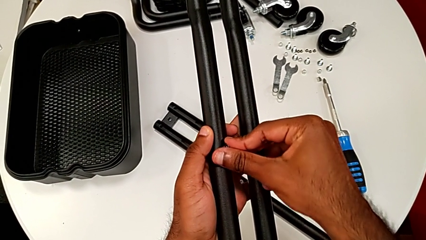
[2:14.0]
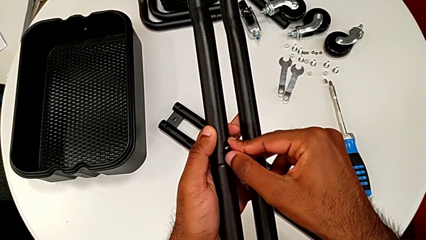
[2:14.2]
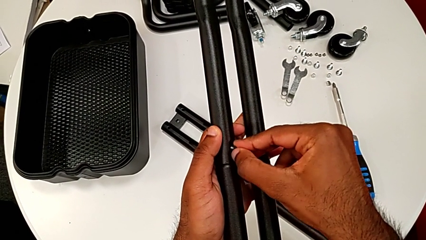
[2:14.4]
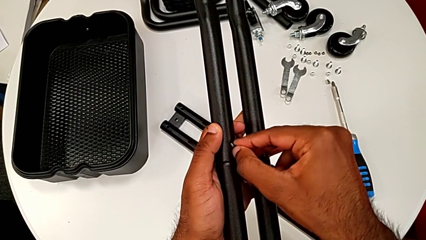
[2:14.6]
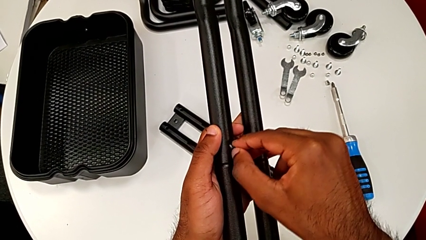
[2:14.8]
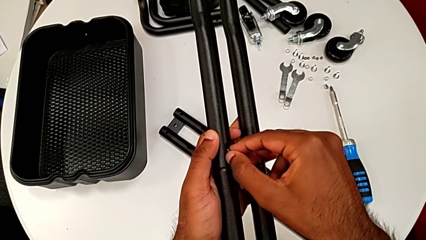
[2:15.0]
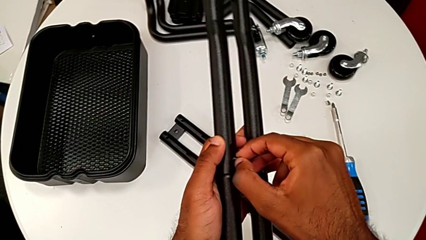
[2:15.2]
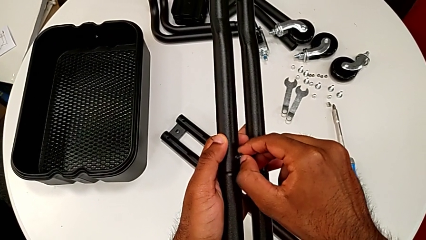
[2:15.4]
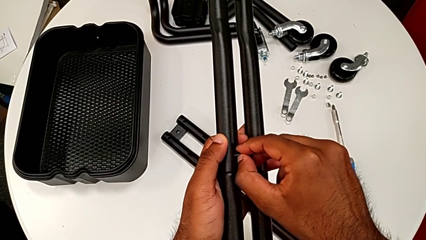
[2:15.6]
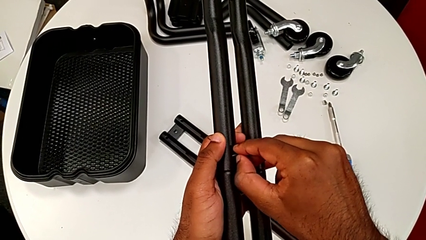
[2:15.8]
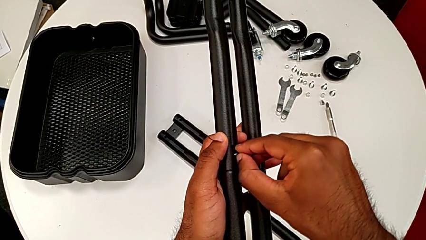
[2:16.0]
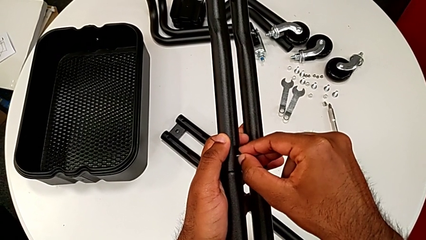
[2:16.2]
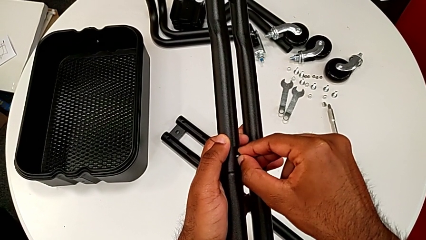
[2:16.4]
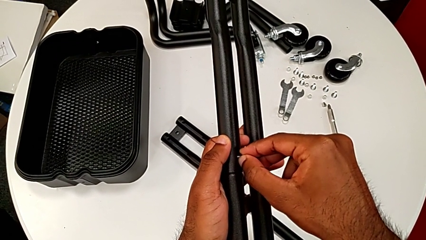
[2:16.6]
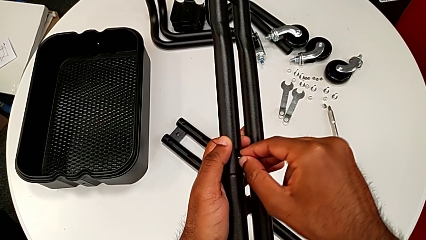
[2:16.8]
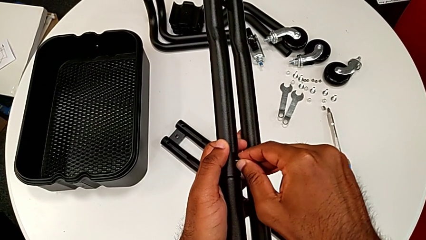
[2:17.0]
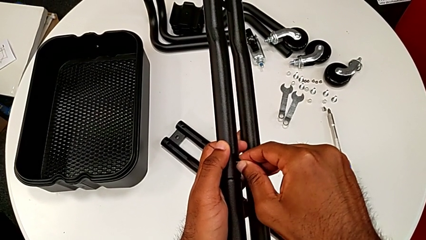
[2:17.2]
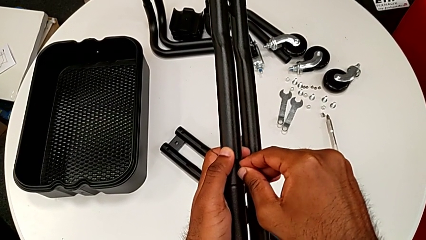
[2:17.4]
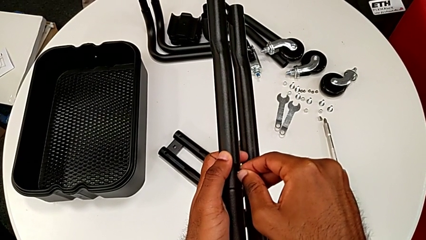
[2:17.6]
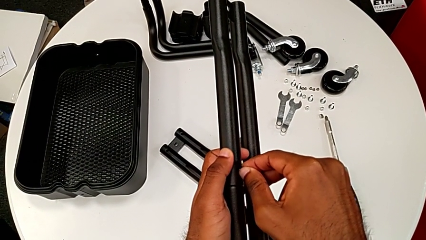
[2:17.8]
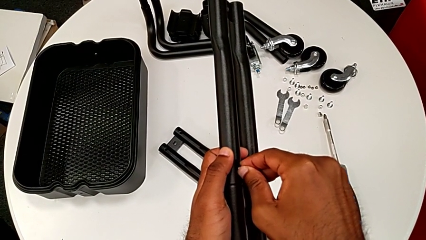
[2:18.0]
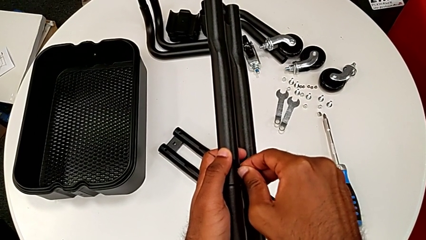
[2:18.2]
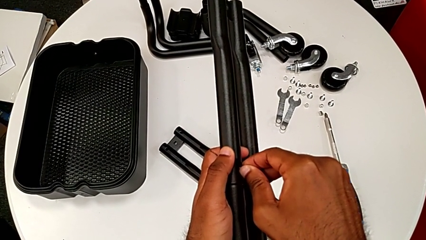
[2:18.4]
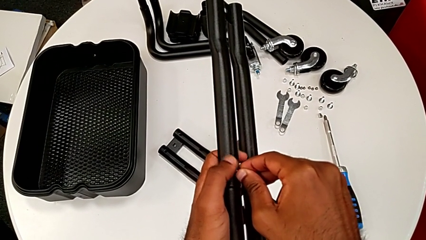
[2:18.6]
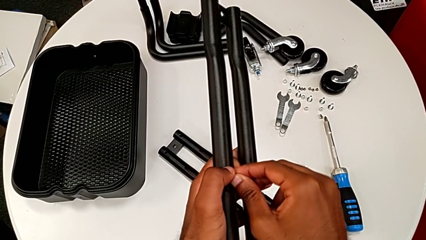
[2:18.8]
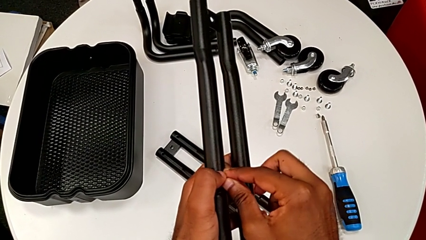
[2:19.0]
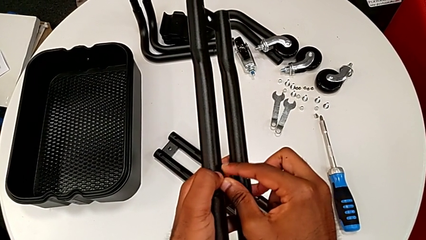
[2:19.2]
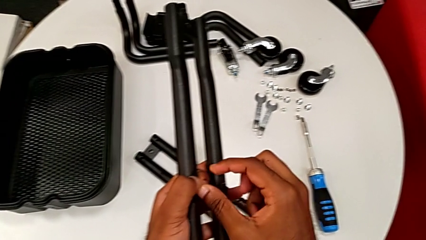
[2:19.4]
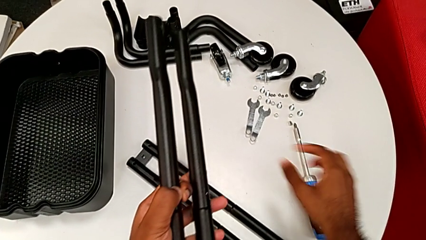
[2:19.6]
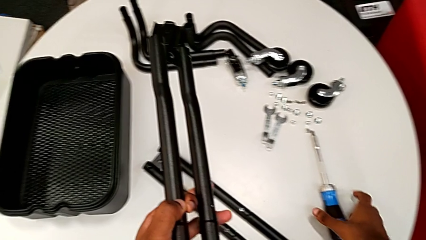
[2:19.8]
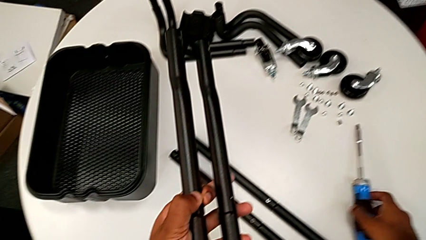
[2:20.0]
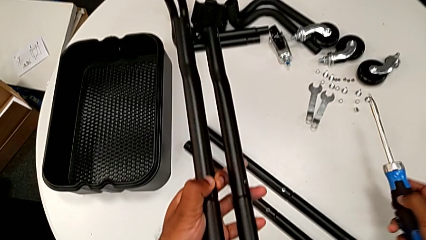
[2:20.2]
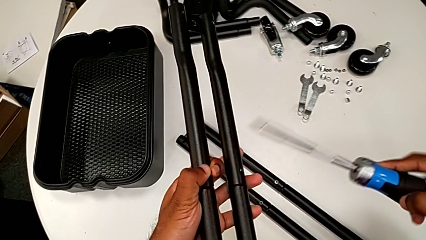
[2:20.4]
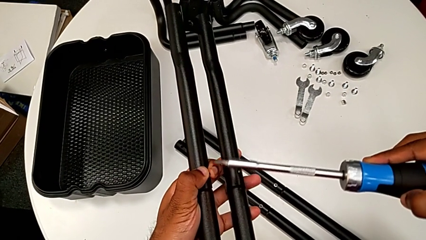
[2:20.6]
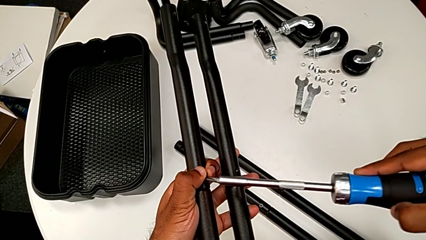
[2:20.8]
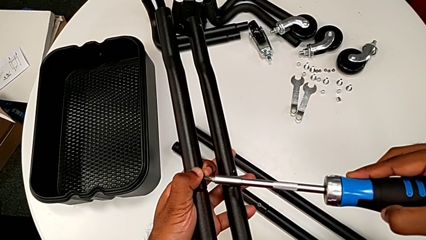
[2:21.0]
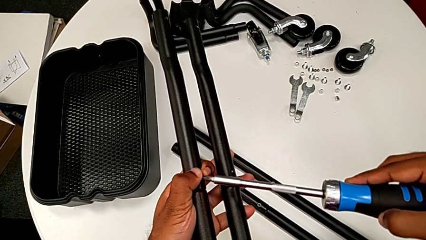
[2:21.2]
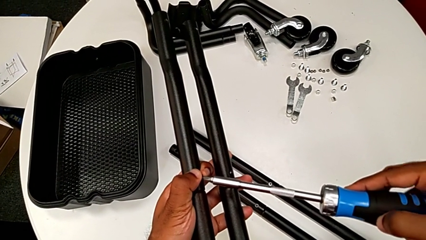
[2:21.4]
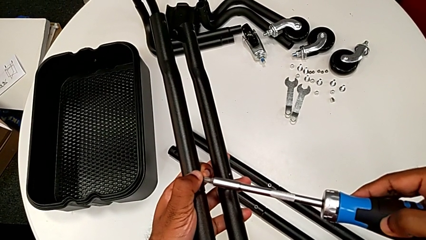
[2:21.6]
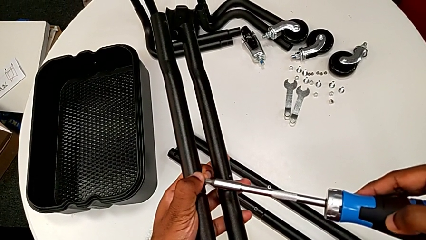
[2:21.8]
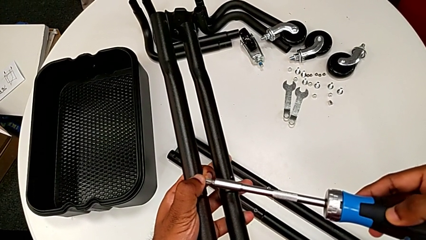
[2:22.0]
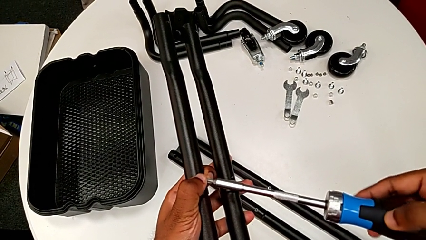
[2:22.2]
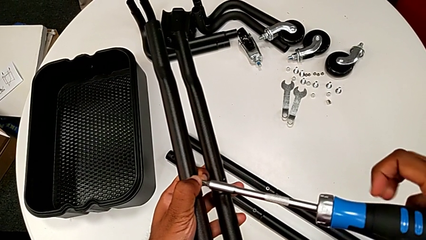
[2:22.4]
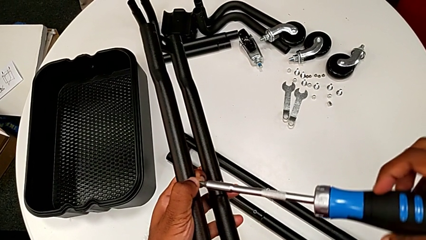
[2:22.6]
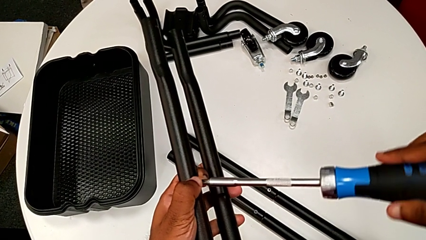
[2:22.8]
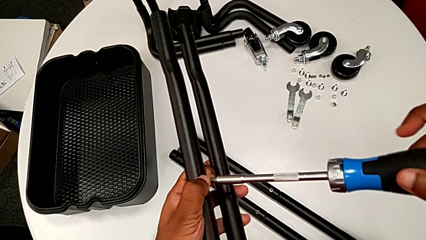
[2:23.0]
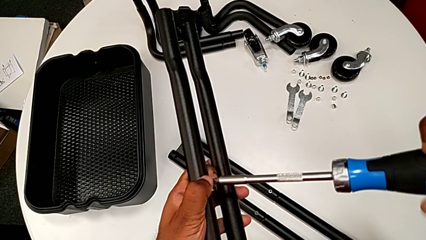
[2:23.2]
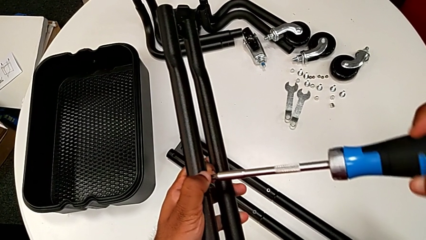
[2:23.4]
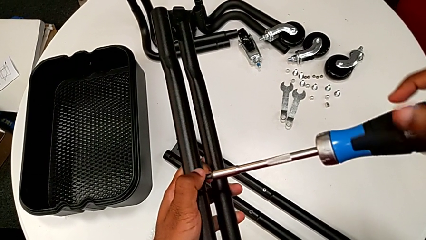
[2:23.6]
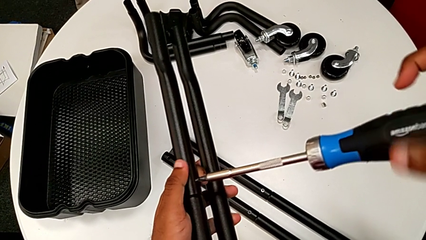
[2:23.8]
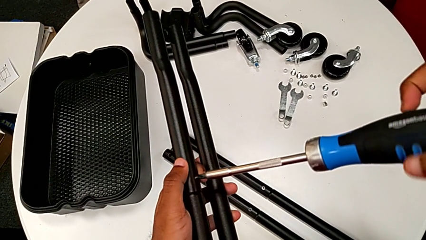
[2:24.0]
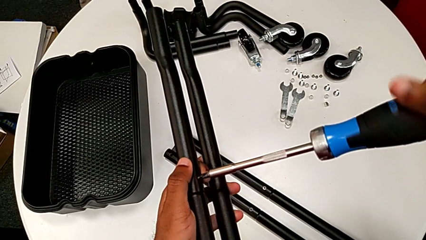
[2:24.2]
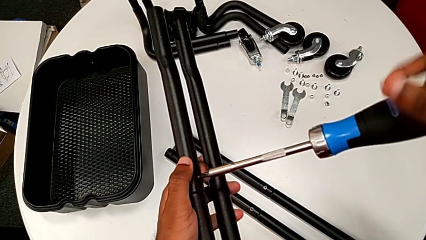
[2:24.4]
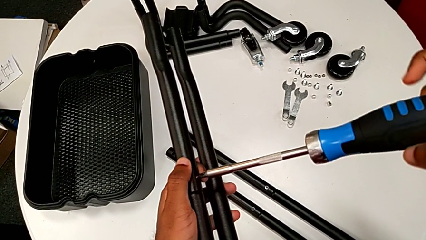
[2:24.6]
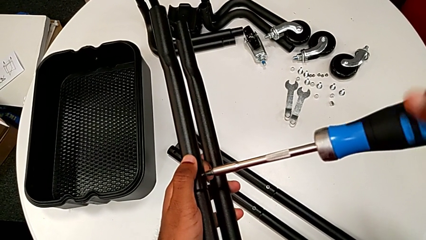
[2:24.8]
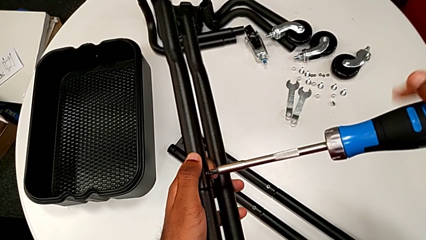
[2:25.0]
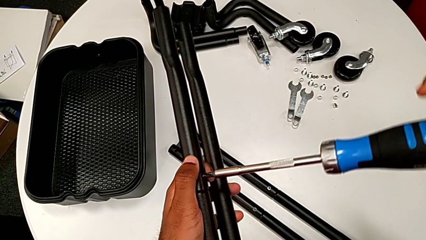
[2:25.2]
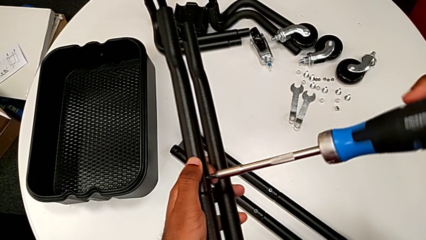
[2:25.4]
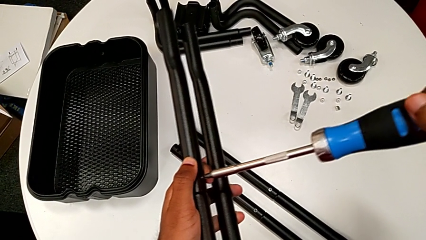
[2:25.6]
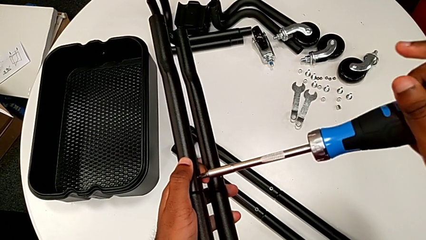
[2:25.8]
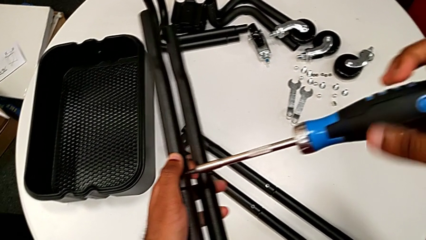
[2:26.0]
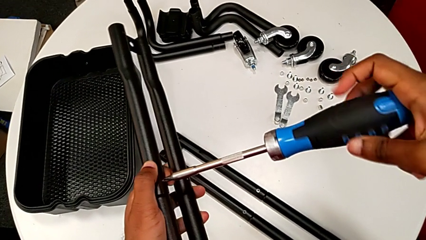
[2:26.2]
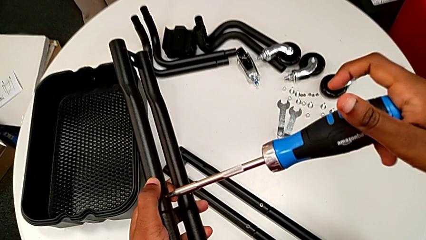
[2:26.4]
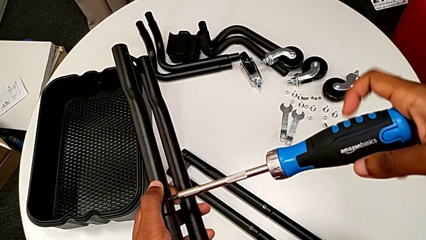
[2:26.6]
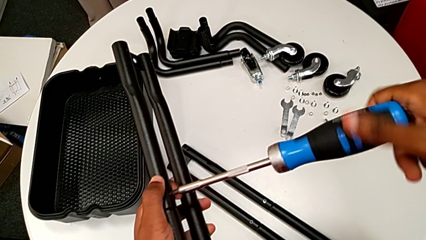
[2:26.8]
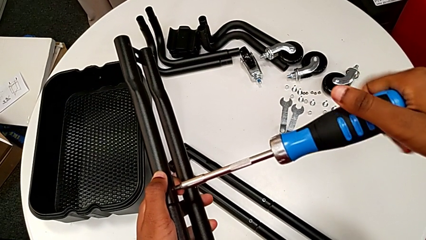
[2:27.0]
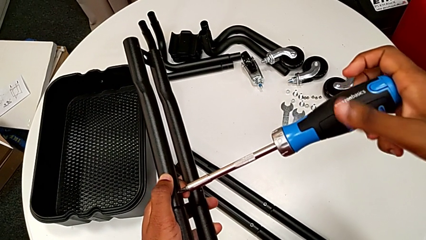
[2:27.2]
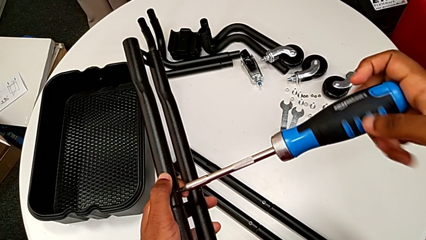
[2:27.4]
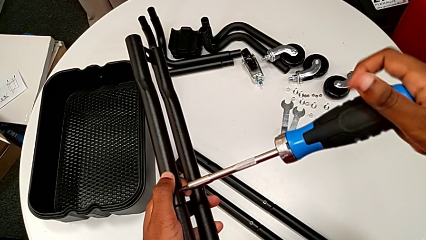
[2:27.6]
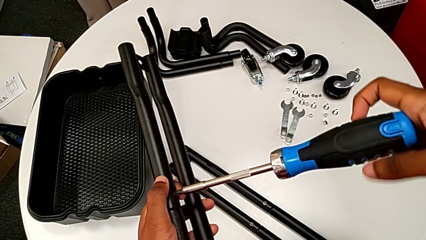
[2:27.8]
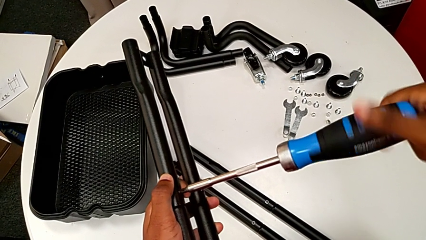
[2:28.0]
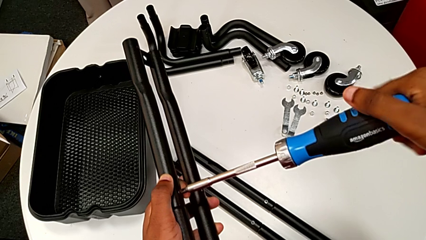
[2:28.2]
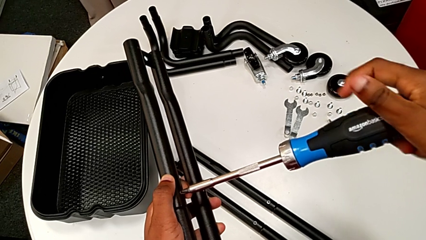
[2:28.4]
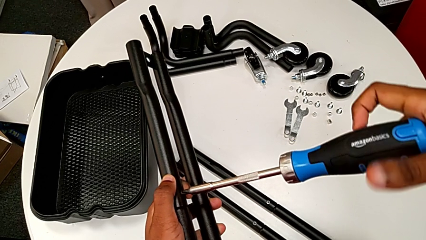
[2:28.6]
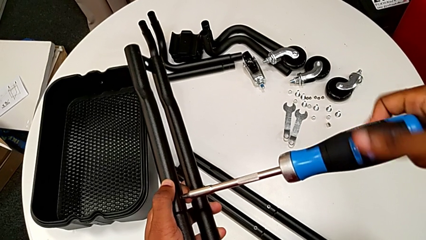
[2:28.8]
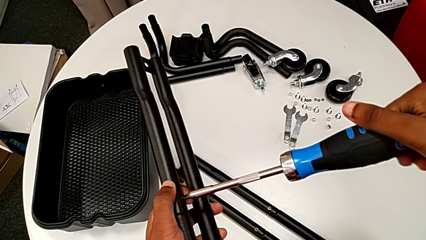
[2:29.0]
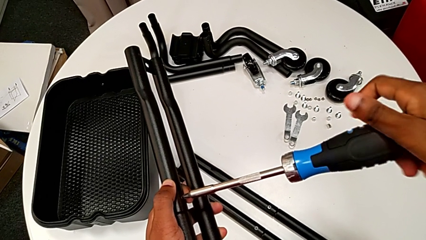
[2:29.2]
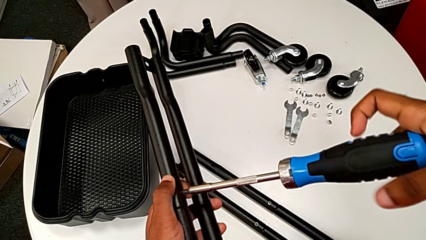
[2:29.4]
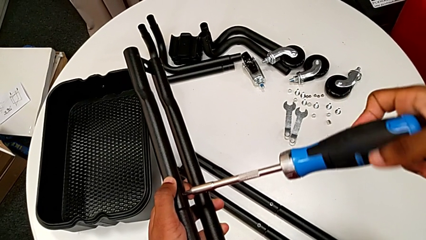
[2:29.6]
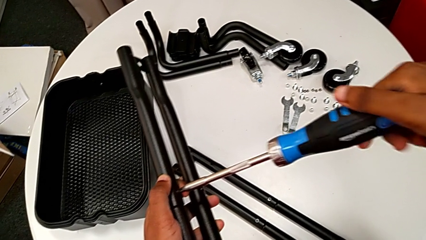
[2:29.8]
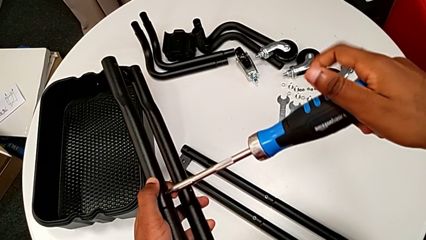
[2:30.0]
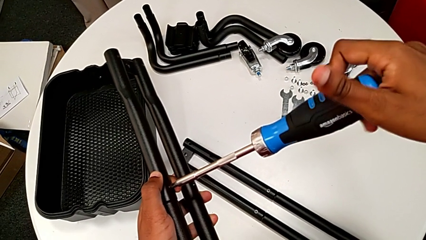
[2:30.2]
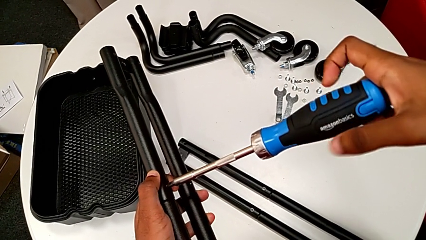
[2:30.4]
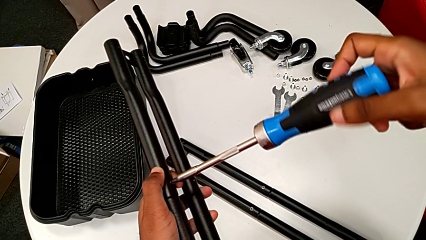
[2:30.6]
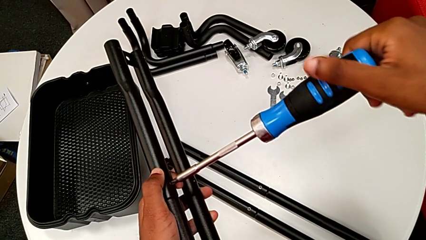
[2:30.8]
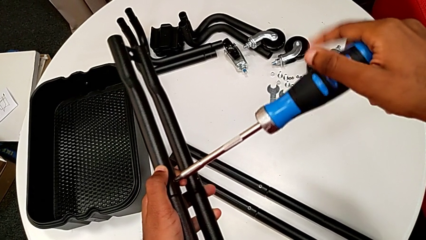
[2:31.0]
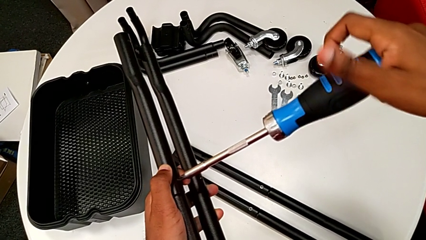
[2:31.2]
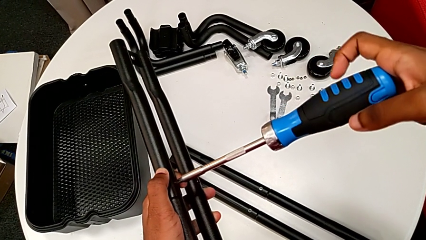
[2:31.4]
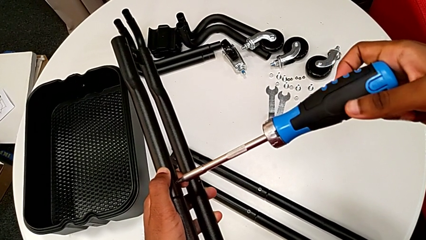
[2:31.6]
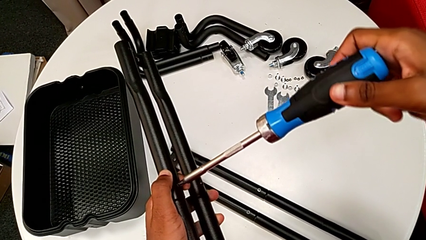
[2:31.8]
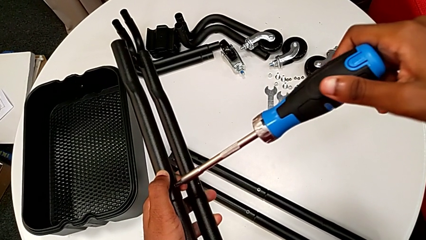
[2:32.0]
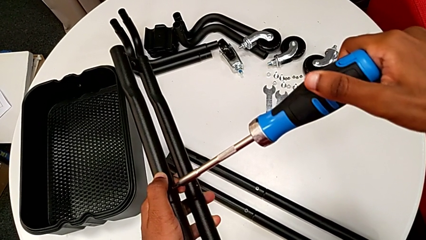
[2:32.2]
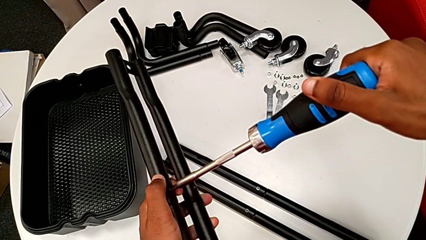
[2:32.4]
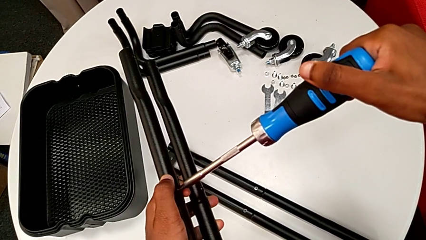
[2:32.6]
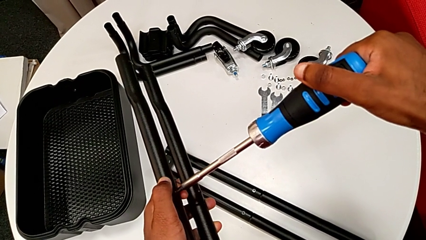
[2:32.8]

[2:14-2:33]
The camera wearer is assembling the last two side bars. They keep inserting the first screw, grab the screwdriver, place it and screw the first screw.
